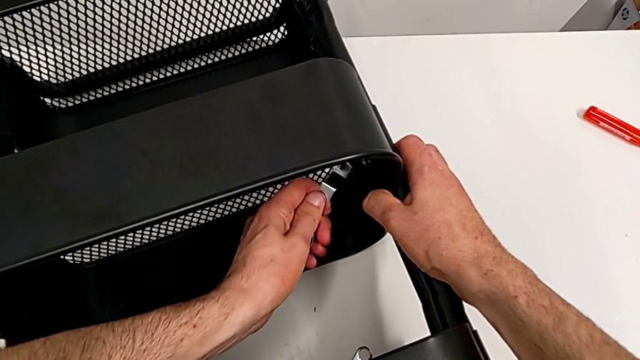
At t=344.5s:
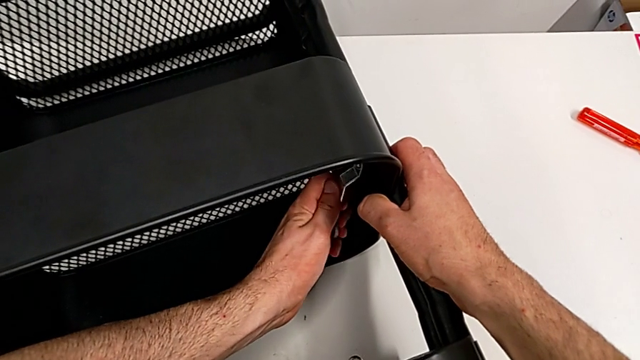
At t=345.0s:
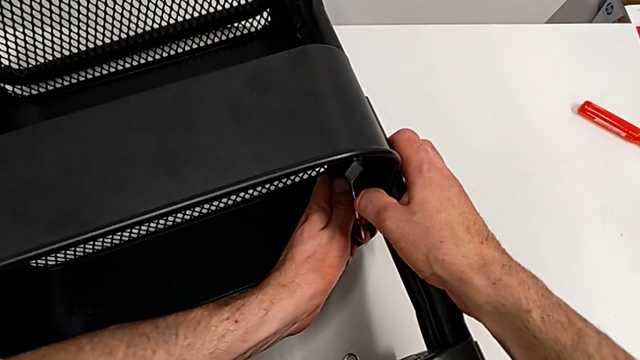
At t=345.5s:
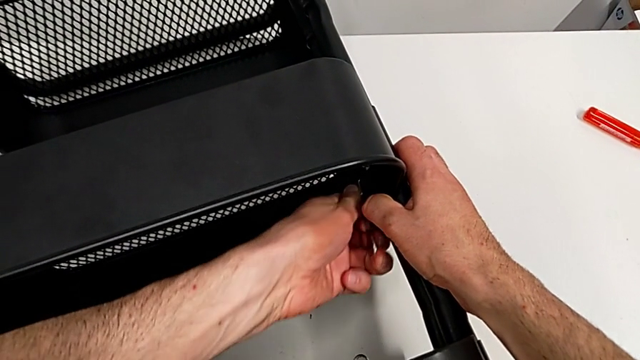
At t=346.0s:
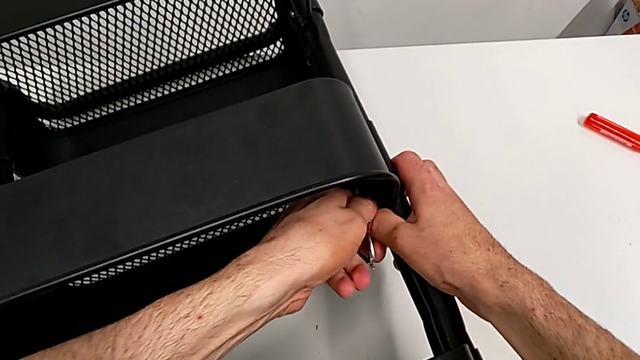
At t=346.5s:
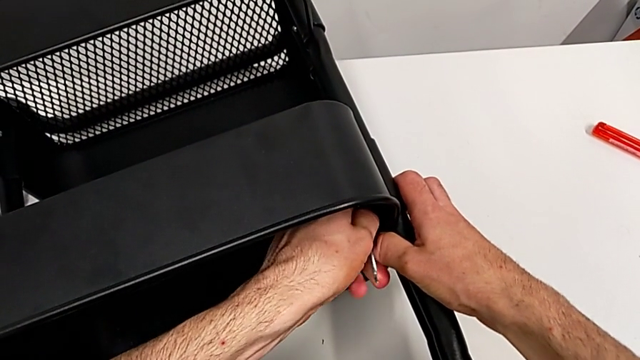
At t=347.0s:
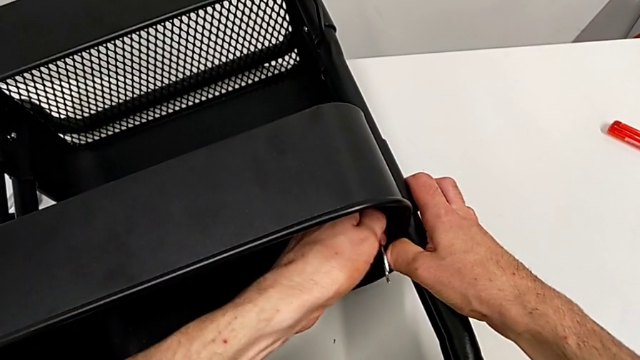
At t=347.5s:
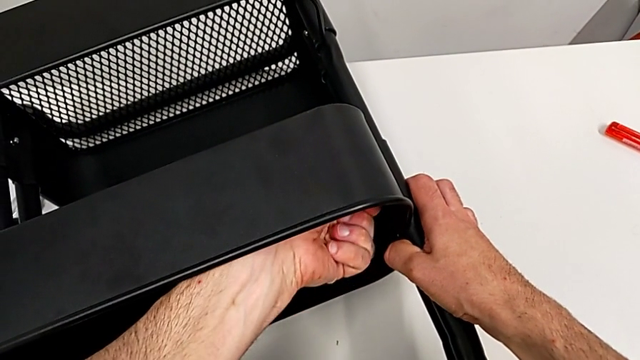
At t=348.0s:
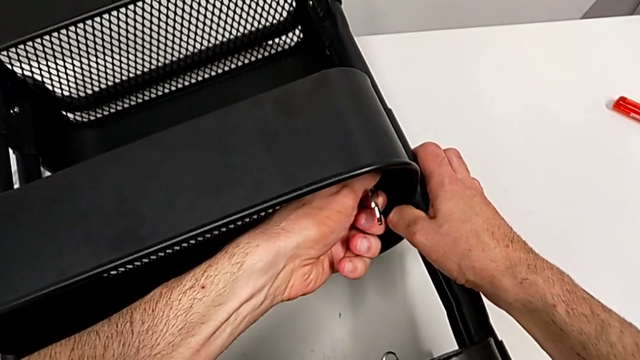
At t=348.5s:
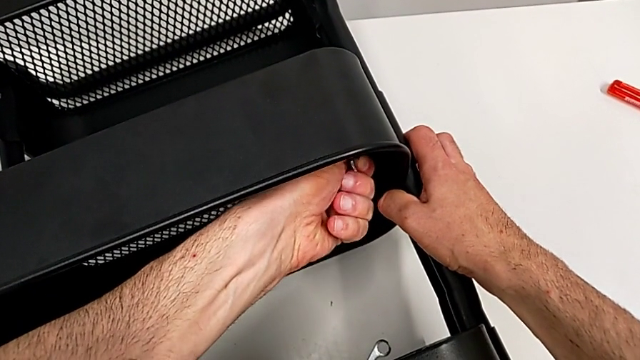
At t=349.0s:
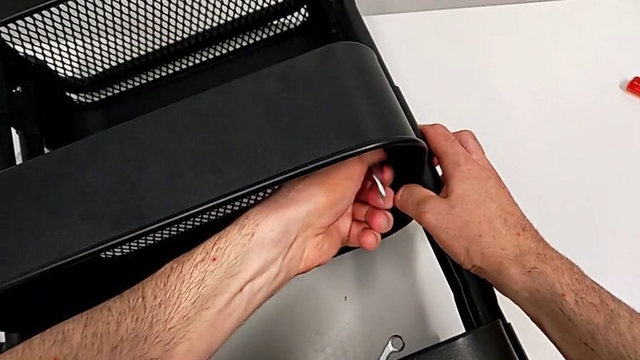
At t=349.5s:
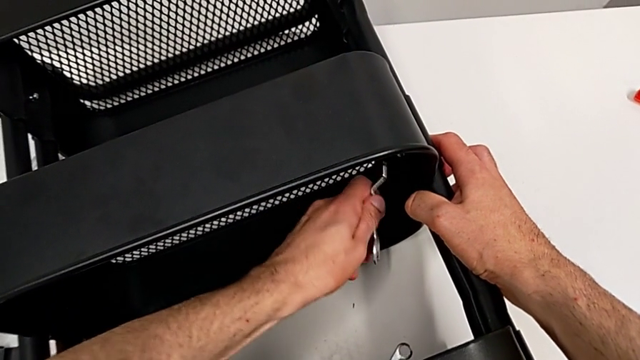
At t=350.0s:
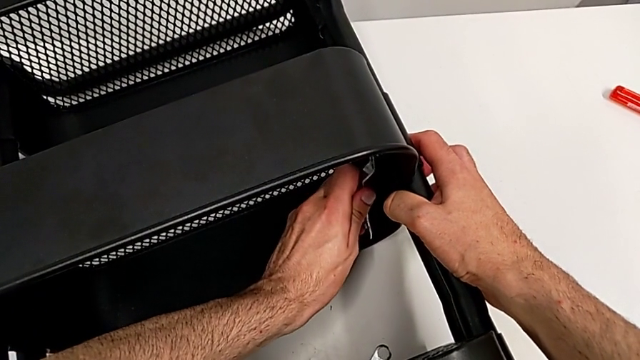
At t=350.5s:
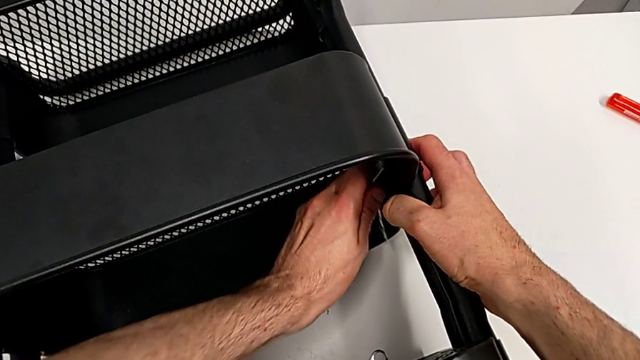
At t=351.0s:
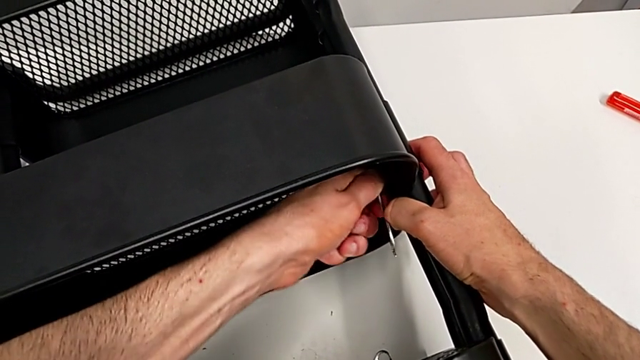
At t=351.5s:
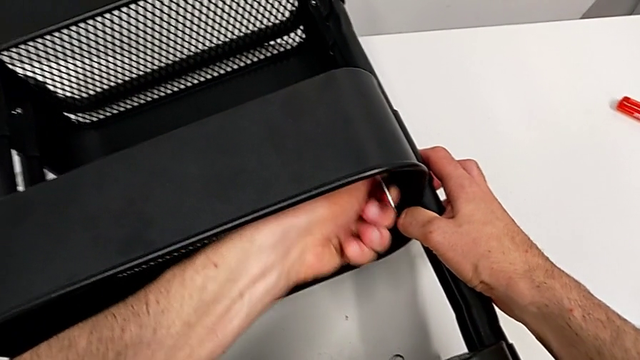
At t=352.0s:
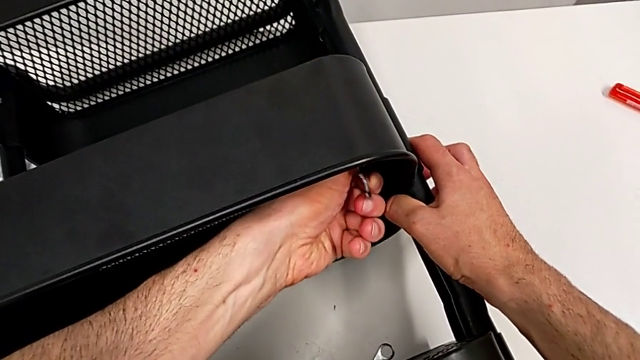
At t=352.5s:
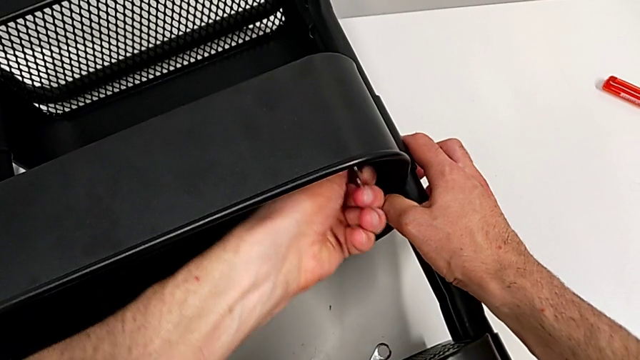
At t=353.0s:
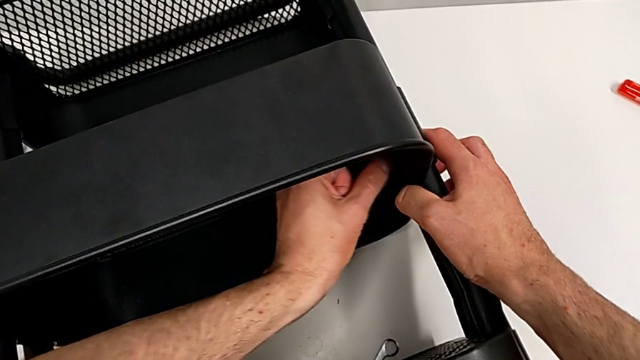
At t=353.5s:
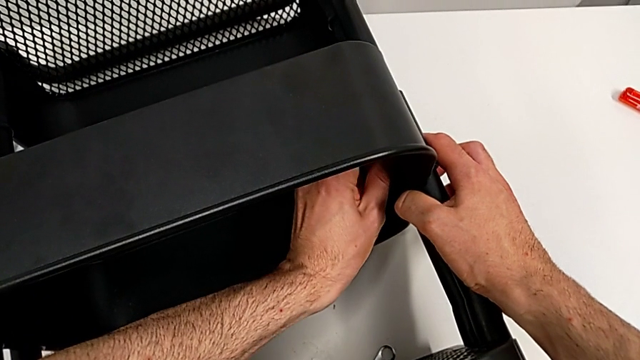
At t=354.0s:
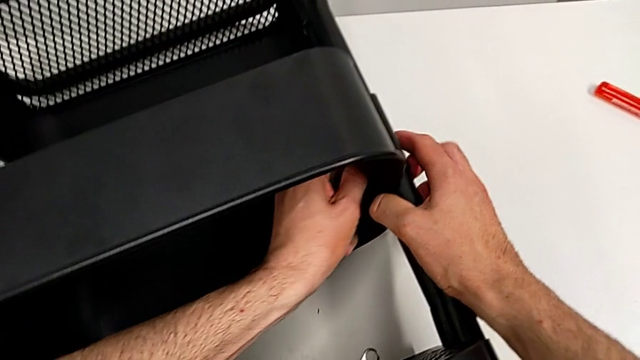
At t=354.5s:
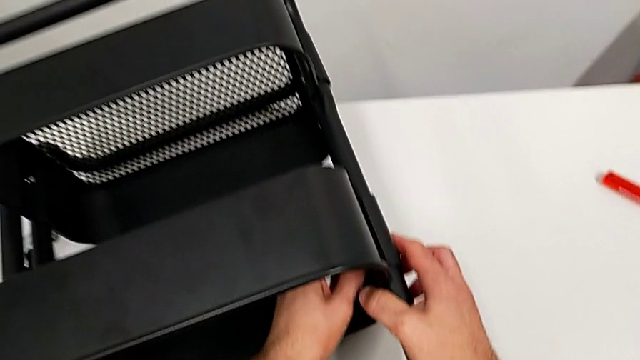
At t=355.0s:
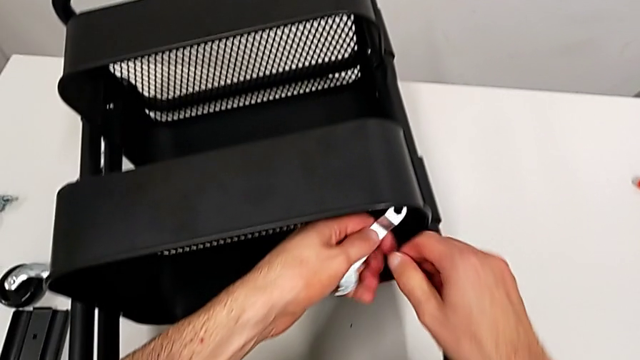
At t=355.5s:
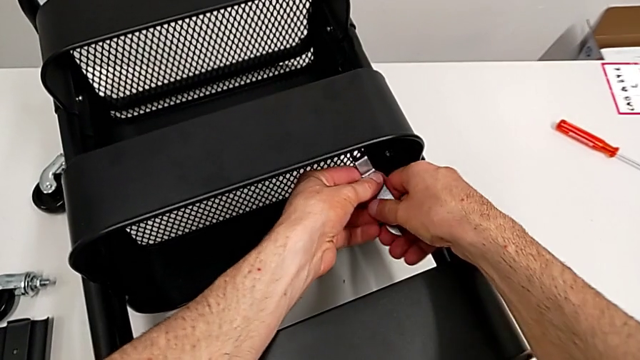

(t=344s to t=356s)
The camera wearer is disassembling the middle grid tray. They keep unscrewing the hexagon cap nut.

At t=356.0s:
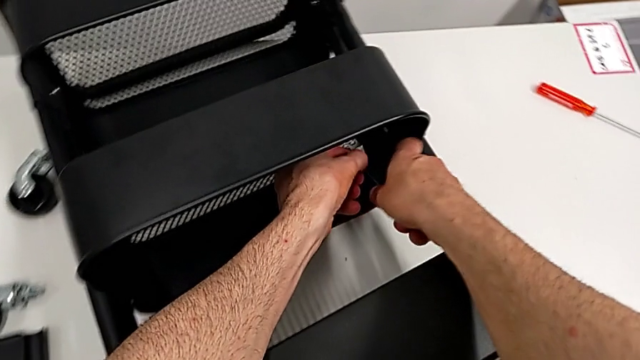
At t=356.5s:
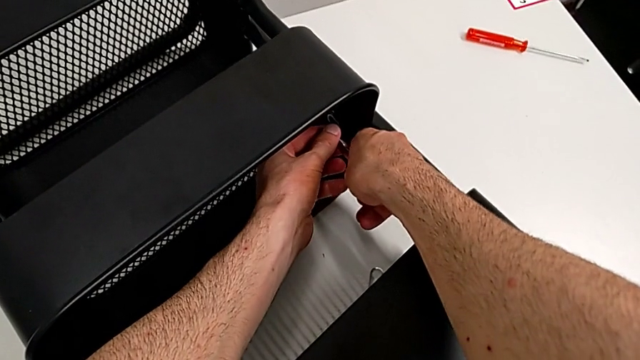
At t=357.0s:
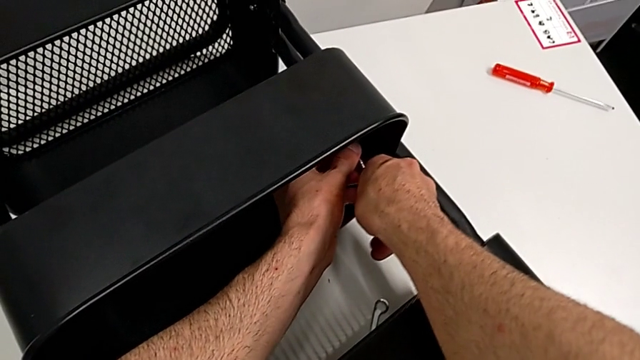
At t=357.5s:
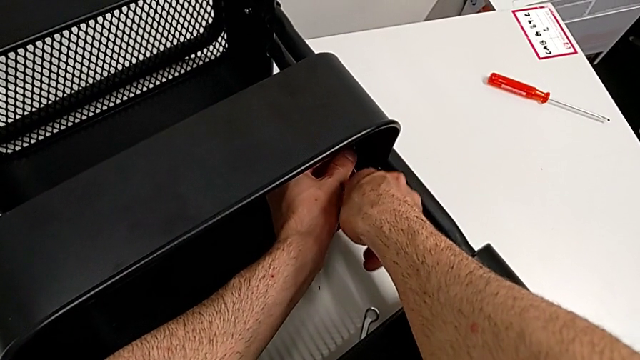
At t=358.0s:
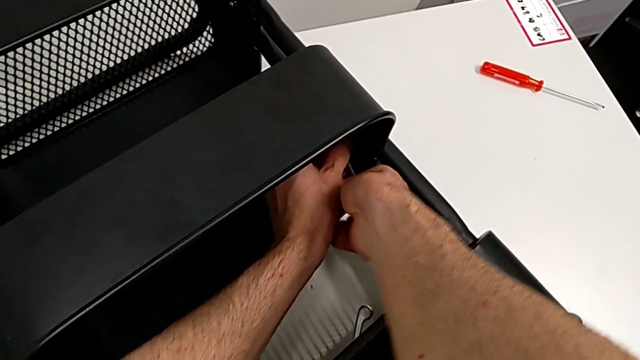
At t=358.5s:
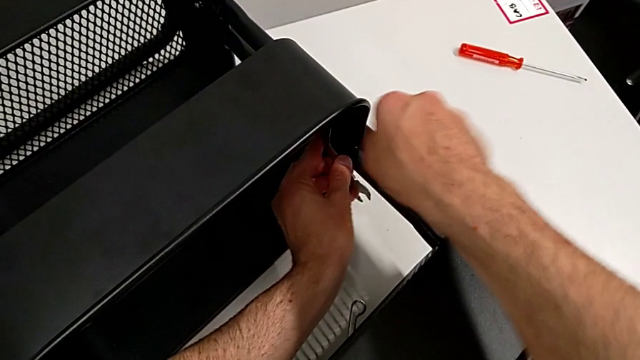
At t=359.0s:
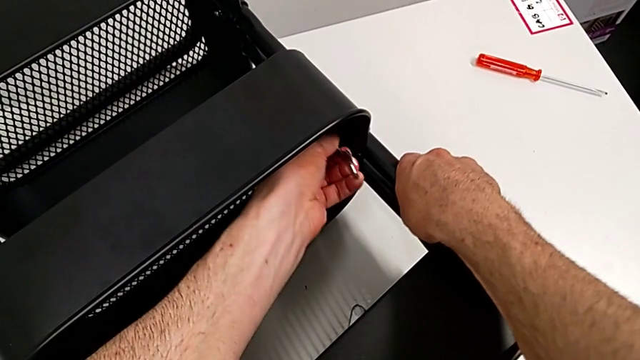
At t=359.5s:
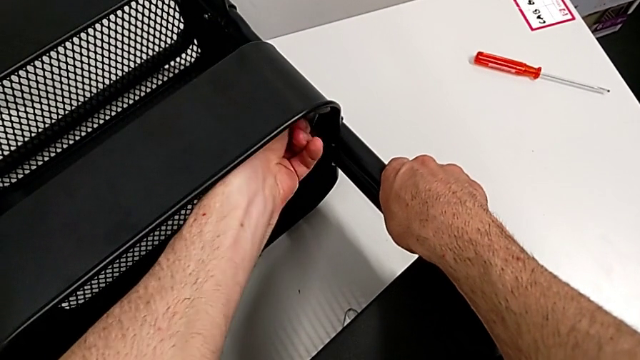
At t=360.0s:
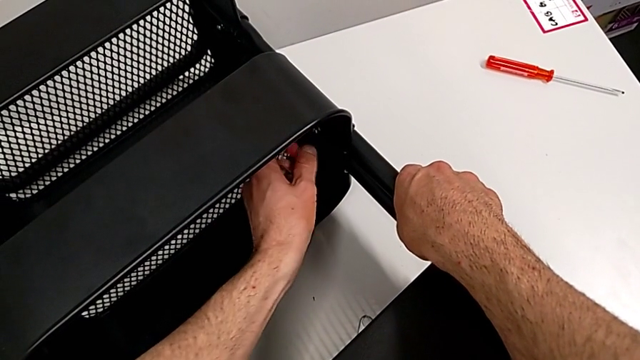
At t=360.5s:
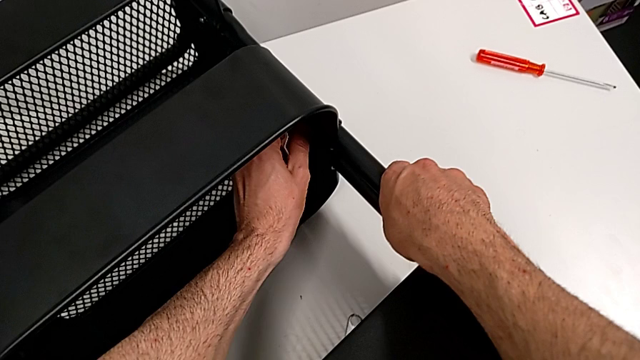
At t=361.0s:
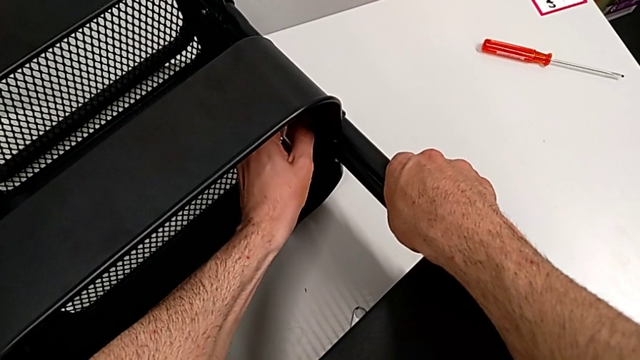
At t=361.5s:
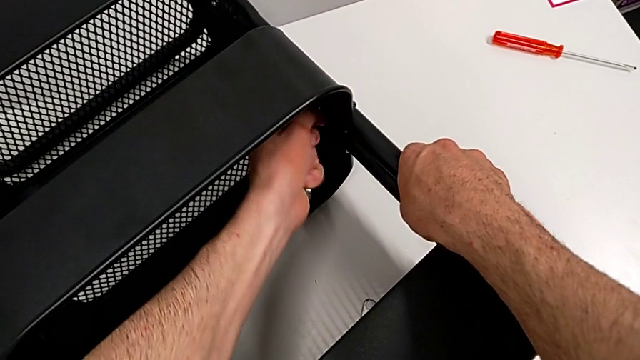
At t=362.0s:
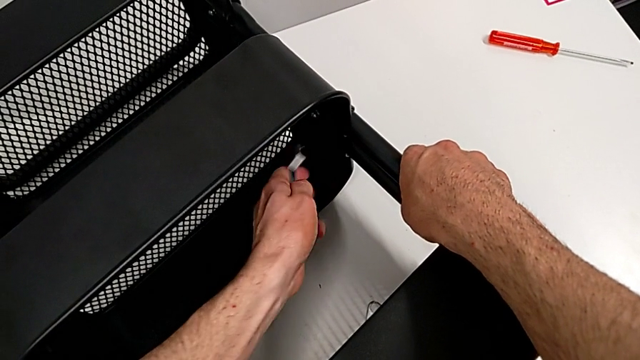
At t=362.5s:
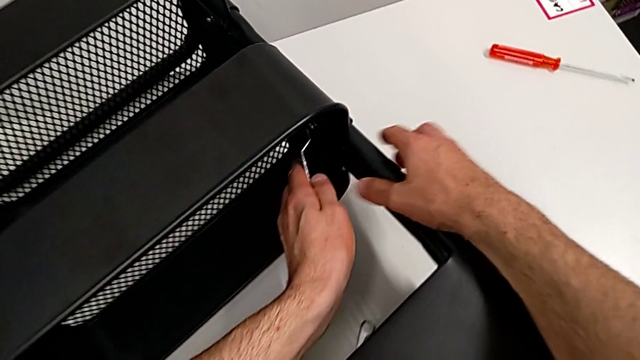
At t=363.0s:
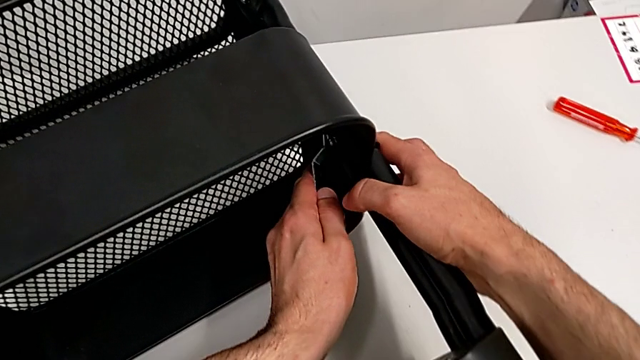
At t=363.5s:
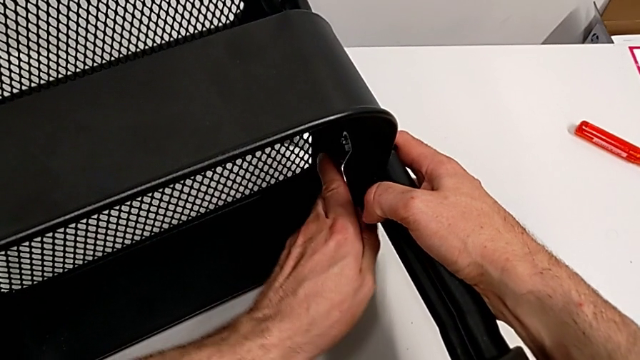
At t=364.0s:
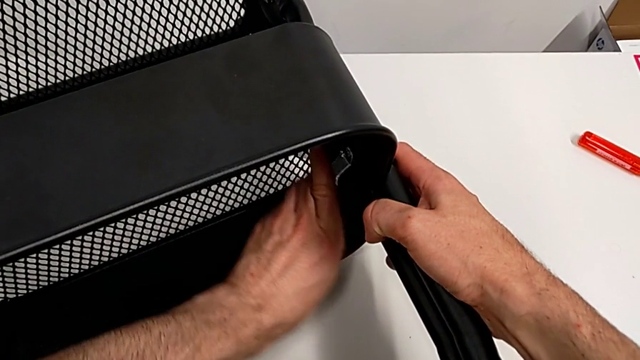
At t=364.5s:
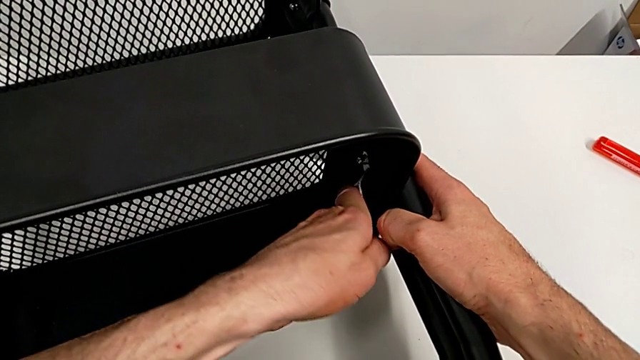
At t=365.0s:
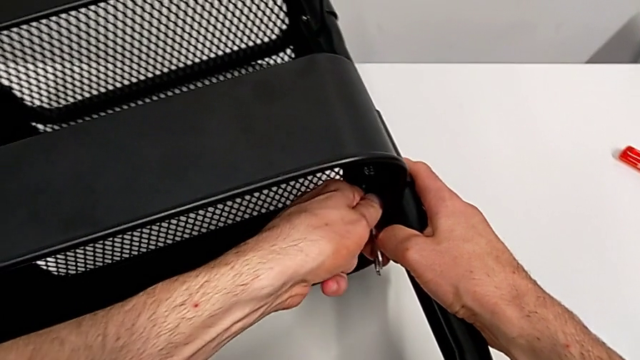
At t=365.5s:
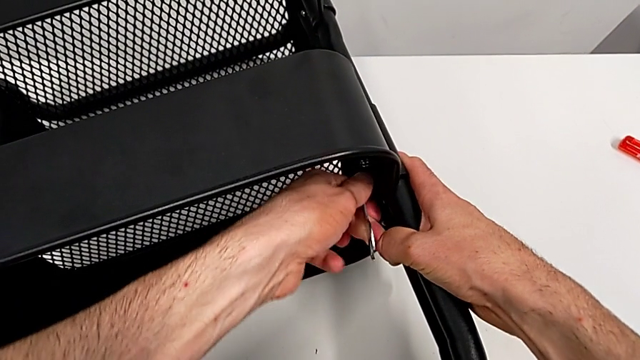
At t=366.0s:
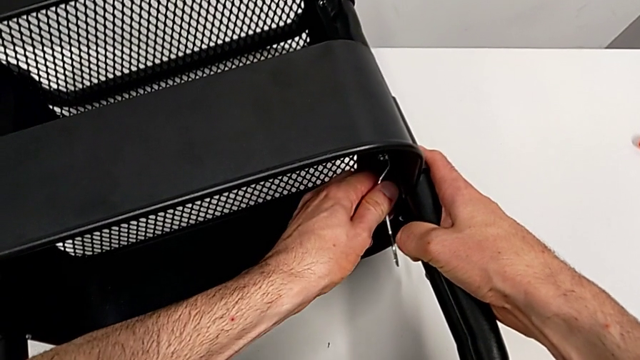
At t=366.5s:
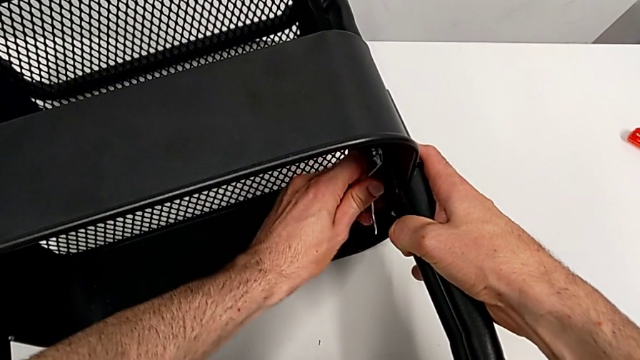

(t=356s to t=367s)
The camera wearer is disassembling the middle grid tray. They begin to unscrew the hexagon cap nut.
